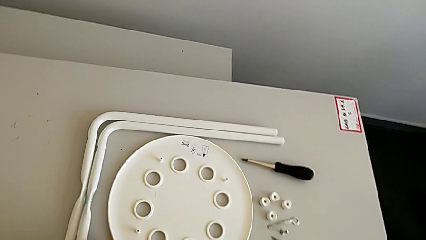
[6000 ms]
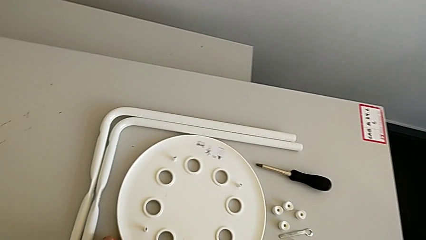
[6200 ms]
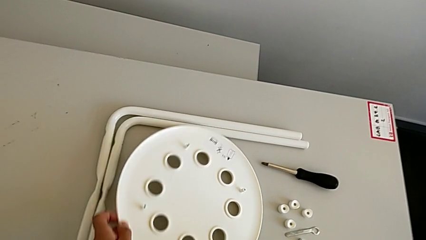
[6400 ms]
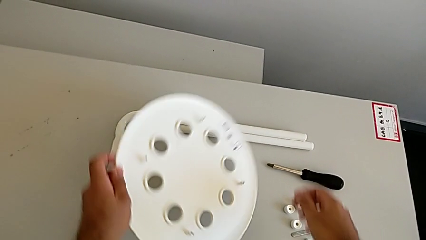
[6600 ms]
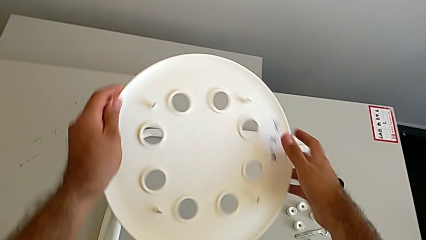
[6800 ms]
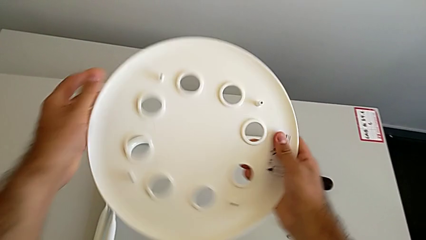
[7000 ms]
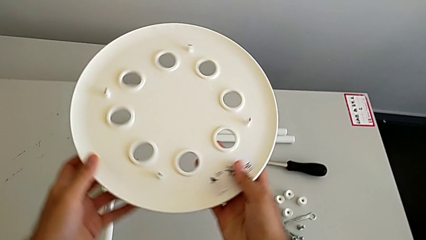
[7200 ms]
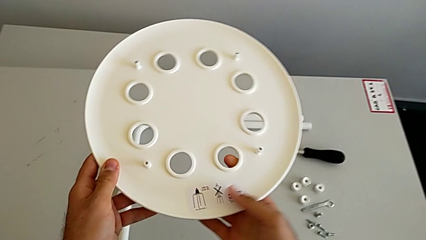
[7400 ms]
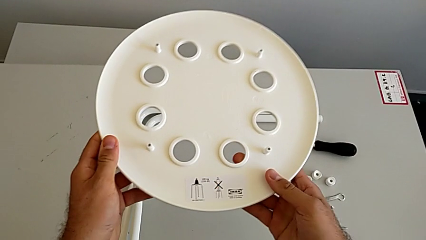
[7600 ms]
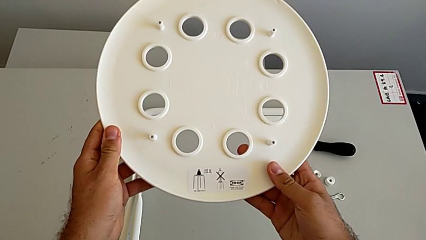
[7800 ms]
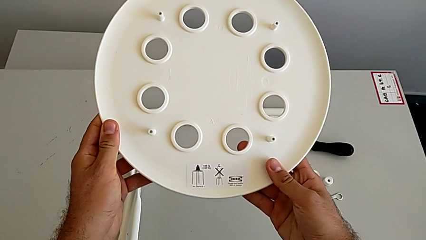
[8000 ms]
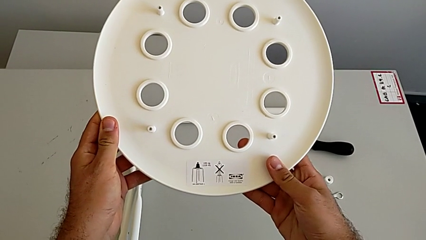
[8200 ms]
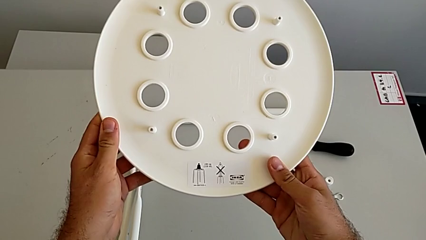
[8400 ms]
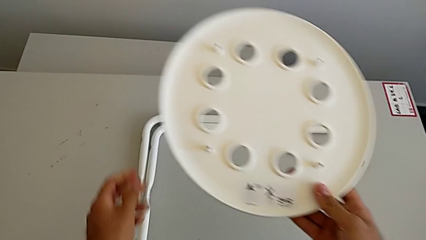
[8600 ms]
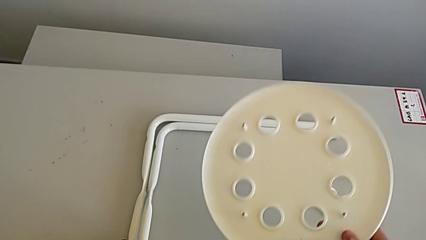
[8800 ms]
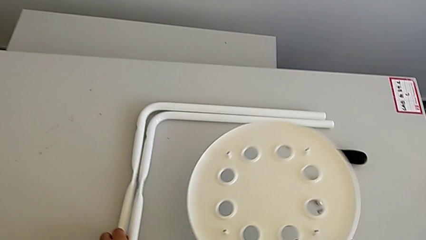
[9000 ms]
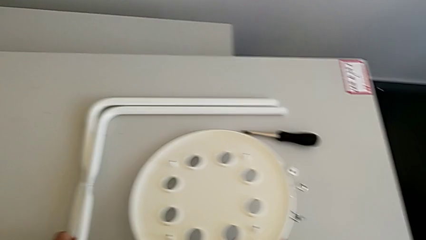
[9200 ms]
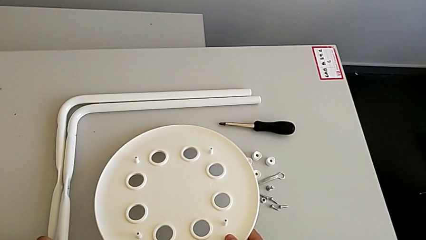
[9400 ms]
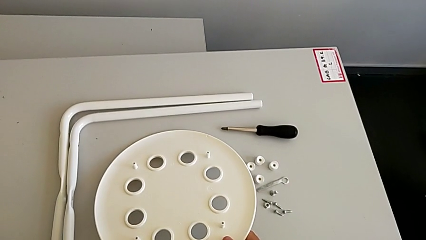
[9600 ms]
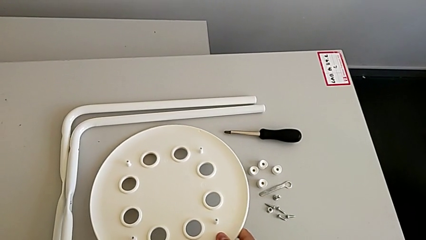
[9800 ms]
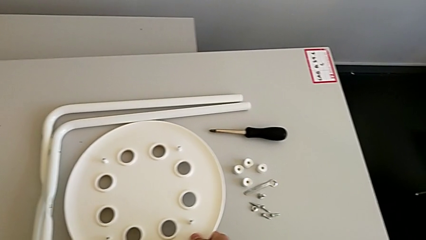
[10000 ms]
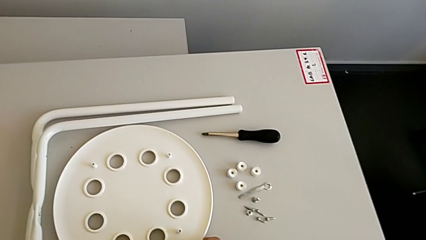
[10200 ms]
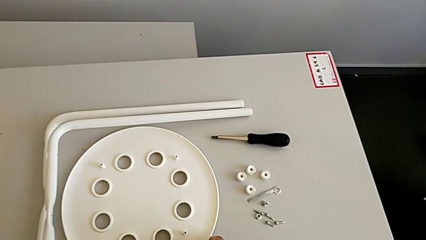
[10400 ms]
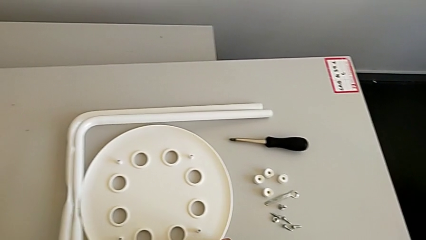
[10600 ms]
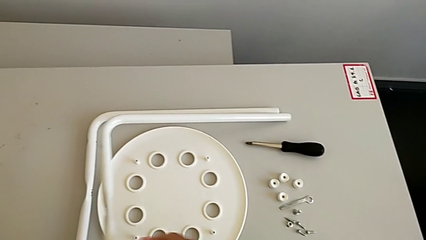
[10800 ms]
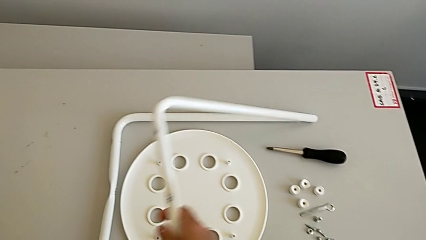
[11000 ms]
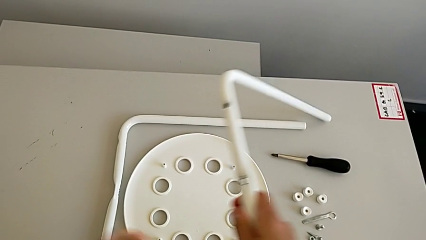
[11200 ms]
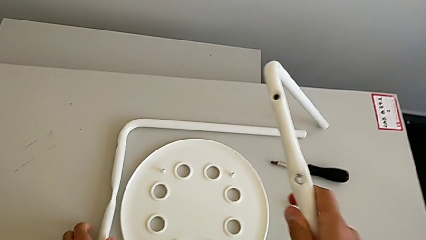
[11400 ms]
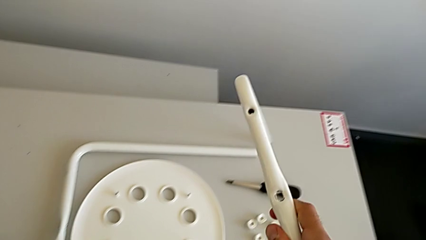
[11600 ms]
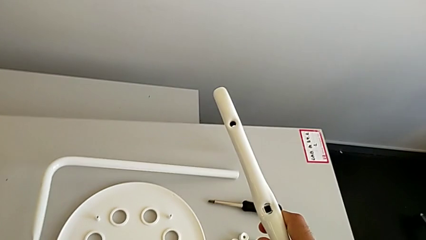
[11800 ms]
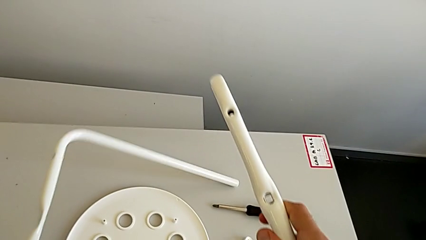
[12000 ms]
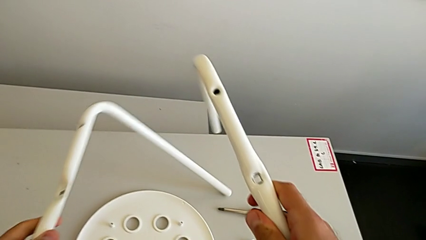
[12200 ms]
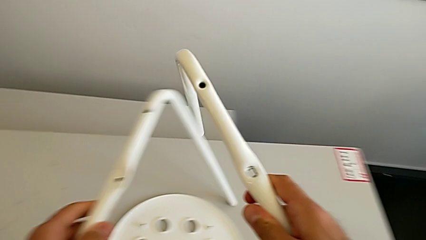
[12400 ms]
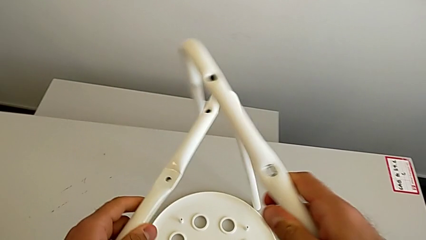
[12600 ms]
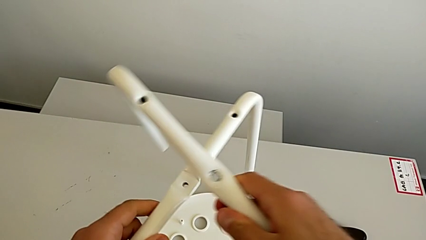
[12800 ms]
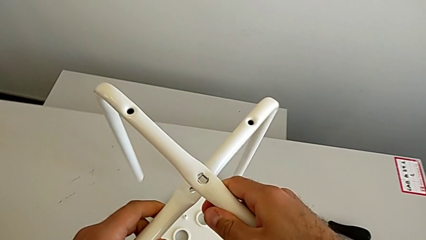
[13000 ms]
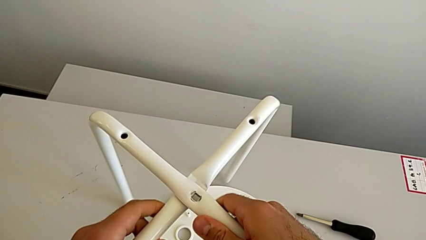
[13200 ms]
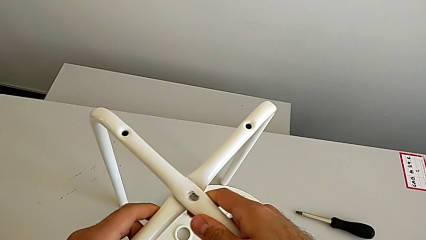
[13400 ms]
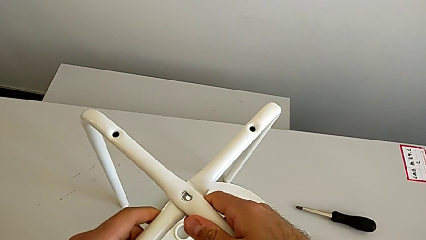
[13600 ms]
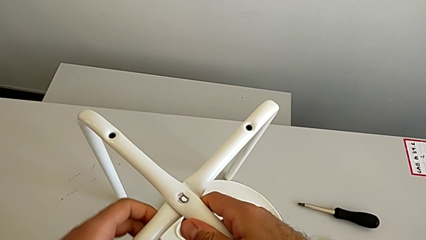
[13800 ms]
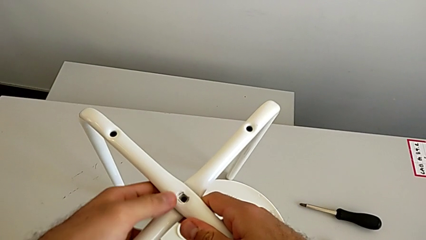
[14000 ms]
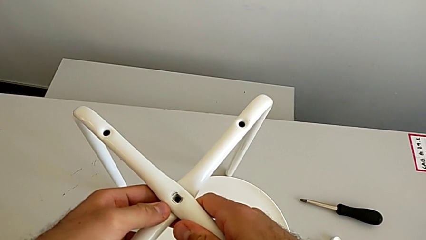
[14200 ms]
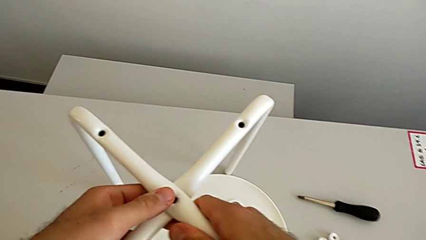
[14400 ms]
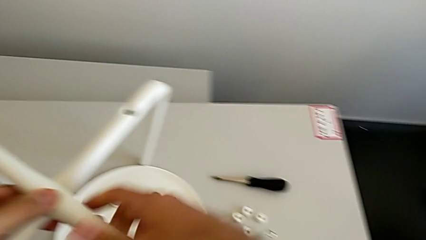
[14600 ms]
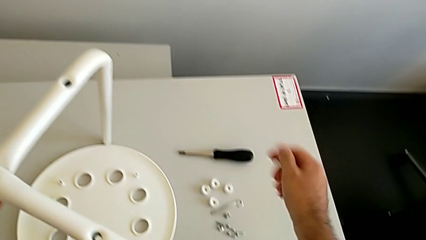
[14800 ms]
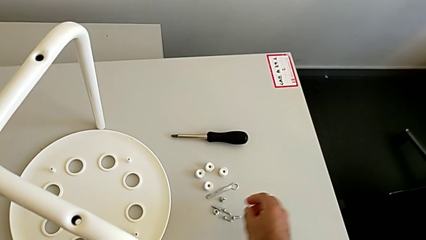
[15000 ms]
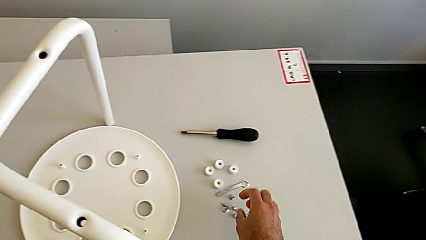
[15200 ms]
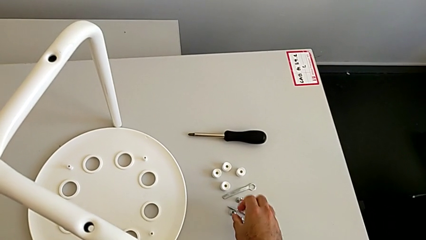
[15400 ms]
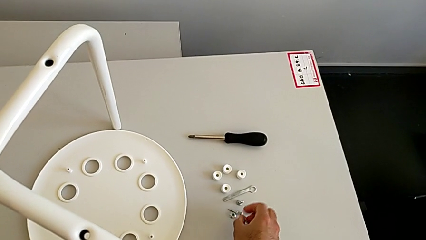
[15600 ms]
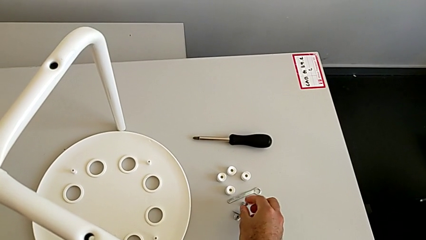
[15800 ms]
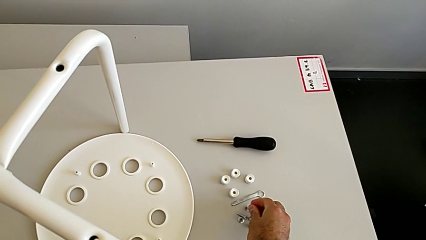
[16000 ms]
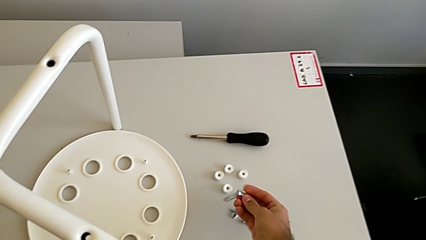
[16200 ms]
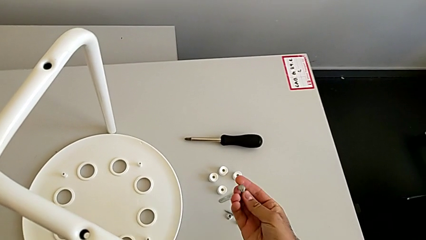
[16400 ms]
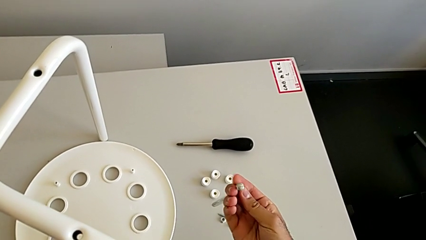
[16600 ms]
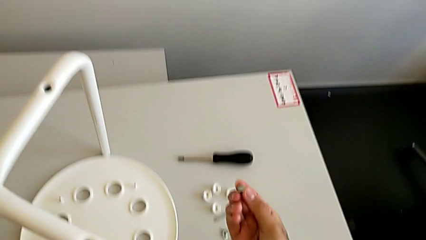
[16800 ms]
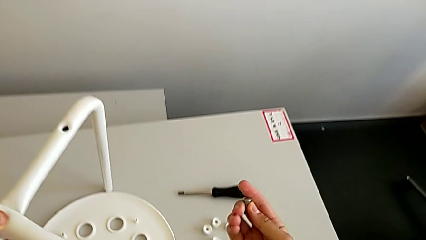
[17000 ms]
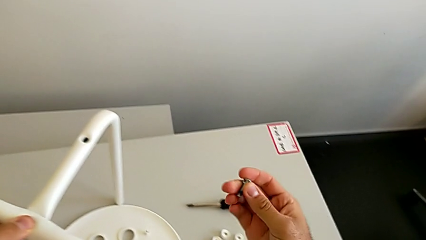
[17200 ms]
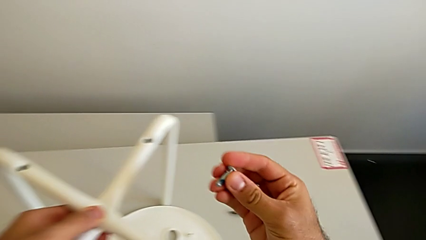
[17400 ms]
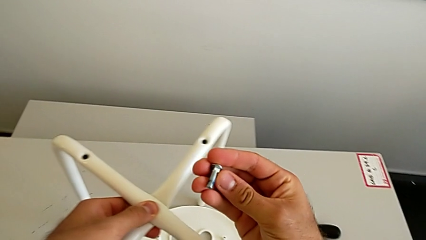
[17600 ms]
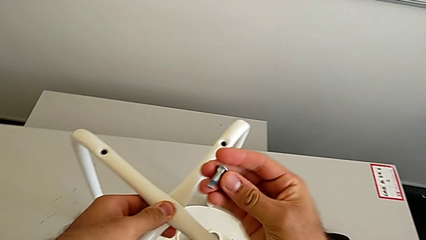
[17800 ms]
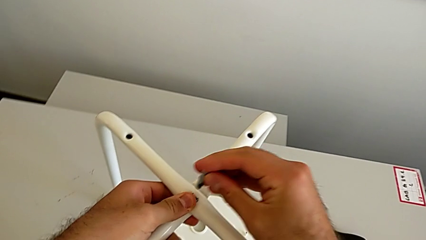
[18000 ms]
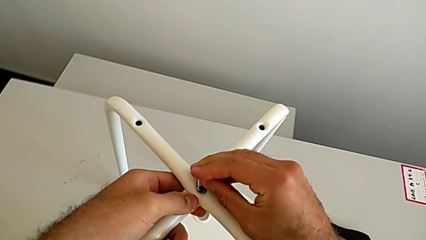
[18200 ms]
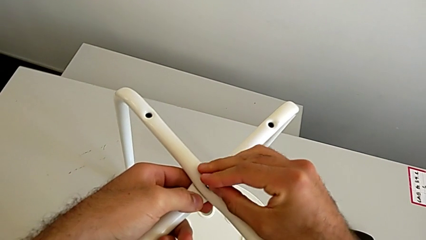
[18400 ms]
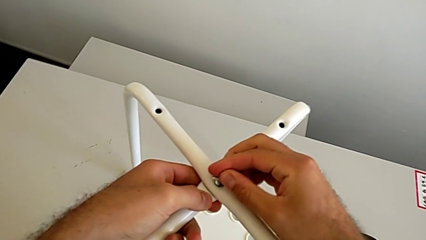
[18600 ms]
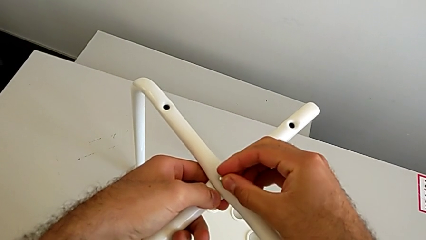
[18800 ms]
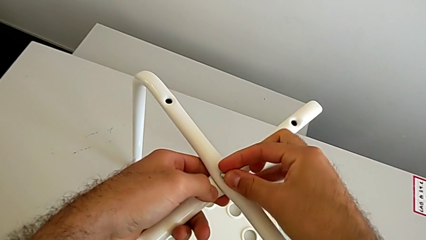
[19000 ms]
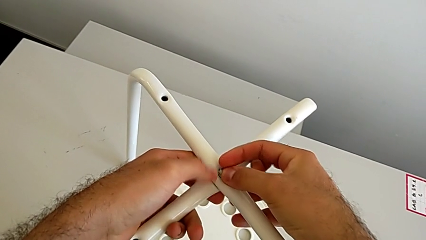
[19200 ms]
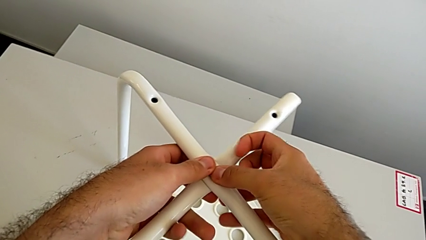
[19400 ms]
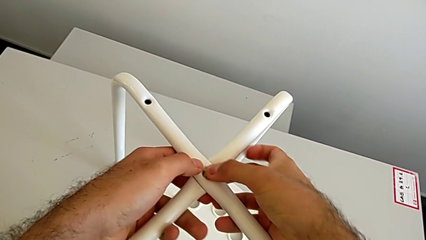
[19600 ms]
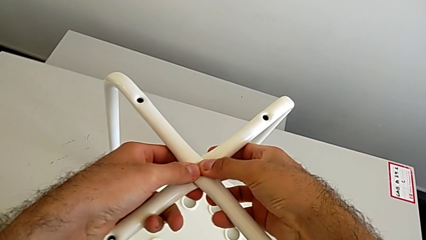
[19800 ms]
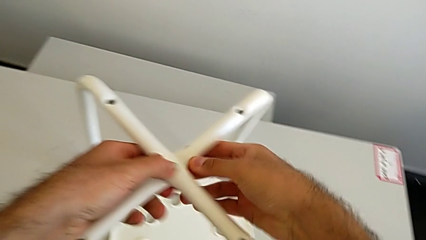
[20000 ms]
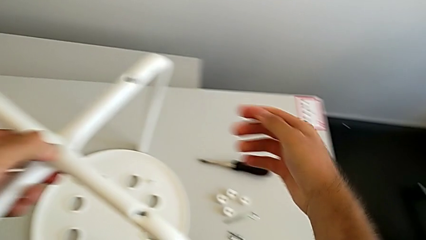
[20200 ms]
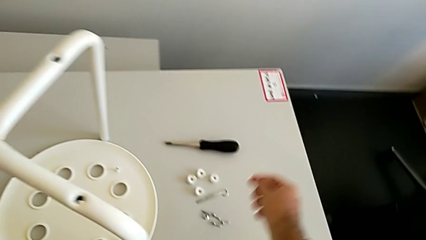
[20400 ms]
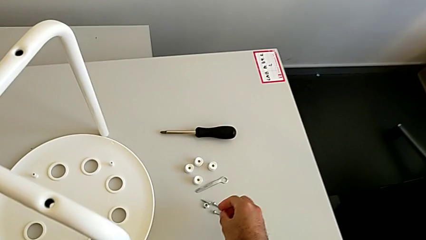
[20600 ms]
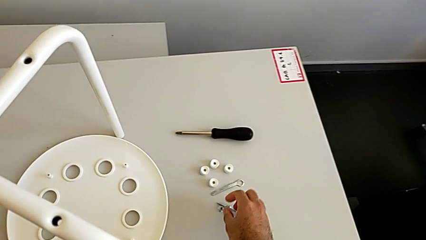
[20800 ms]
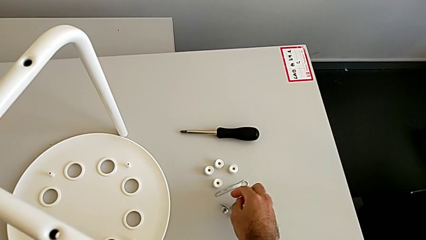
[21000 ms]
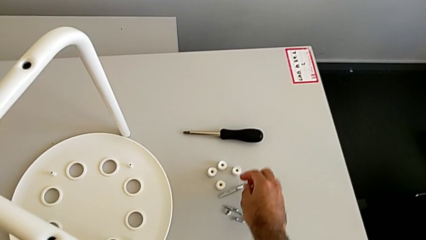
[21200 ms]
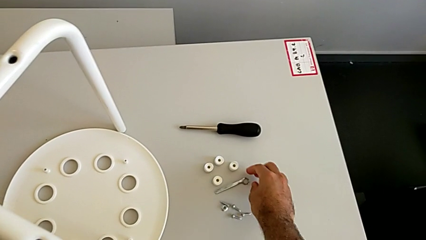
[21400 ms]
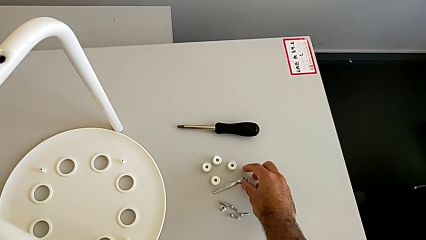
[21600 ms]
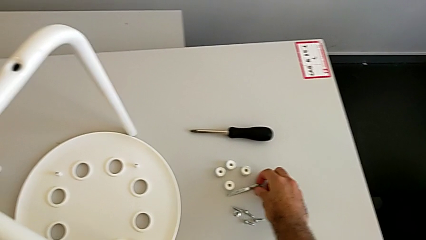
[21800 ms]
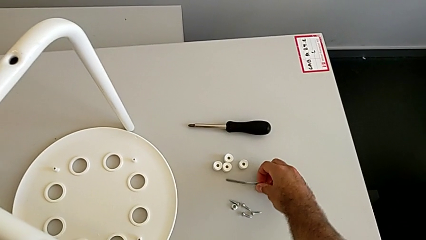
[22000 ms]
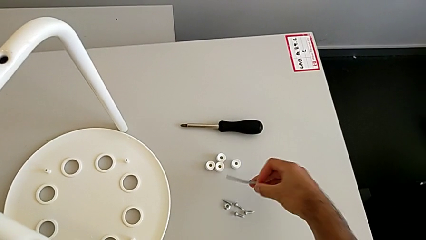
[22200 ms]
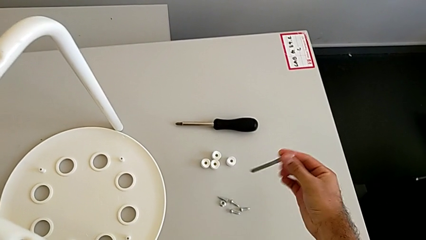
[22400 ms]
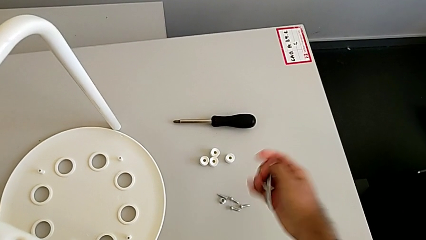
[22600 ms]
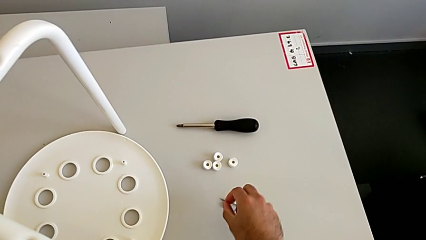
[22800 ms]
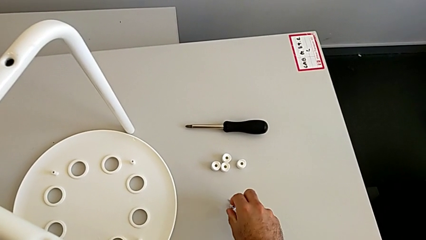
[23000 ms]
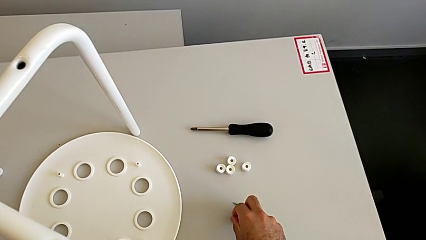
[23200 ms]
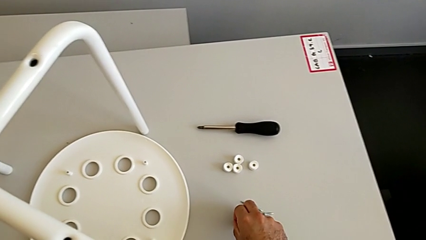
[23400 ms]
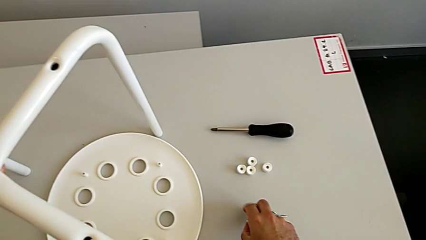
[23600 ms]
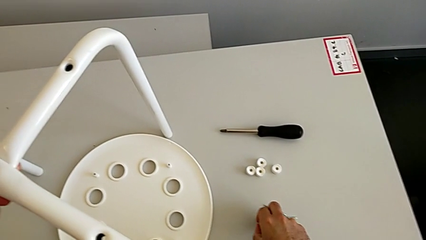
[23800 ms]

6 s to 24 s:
The camera wearer is assembling the two white chair legs in the middle. They grab the seat, rotate it and place it. They lift the leg with the left hand, lift the leg with the right hand, align it, grab the bolt, insert it, grab the hexagonal wrench and grab the hex nut.
